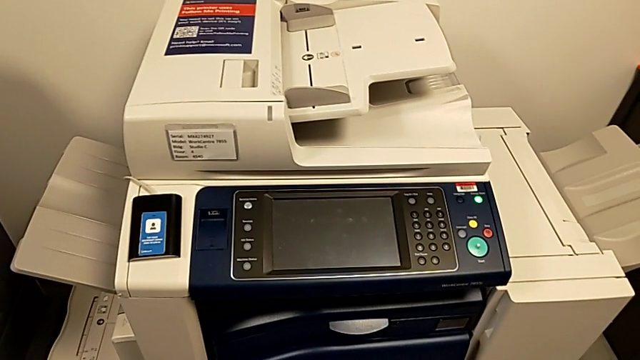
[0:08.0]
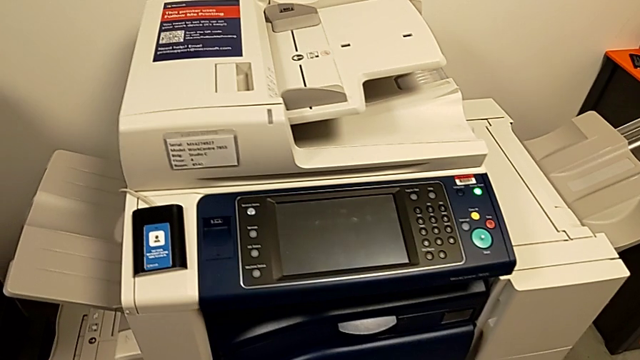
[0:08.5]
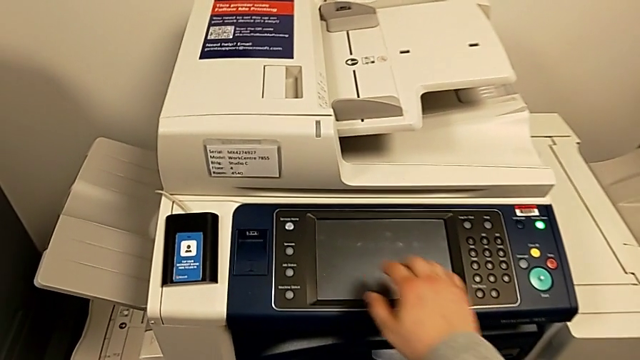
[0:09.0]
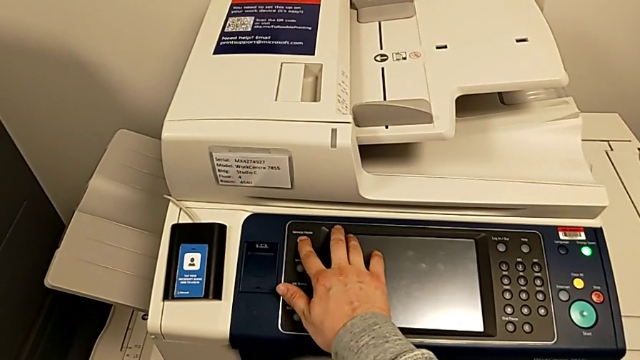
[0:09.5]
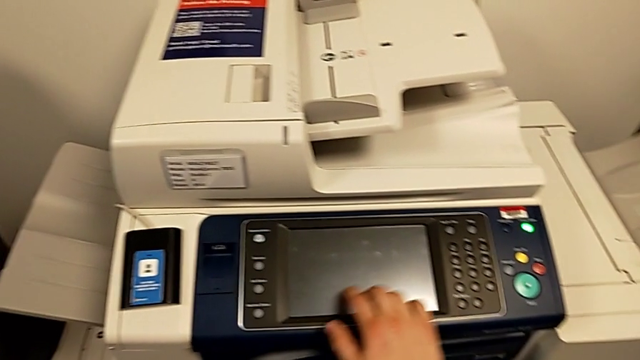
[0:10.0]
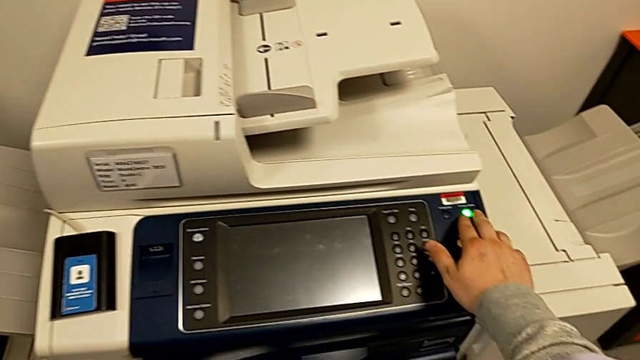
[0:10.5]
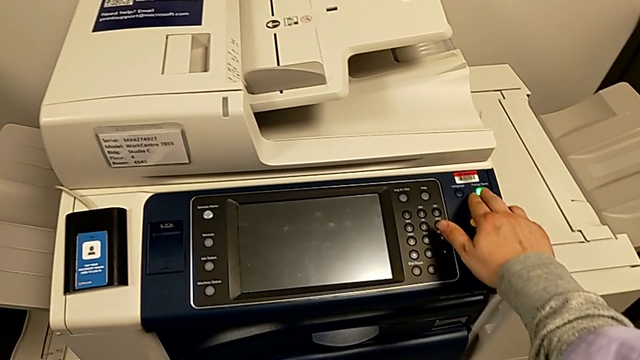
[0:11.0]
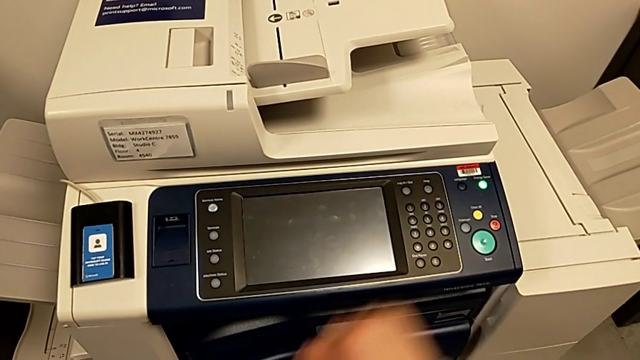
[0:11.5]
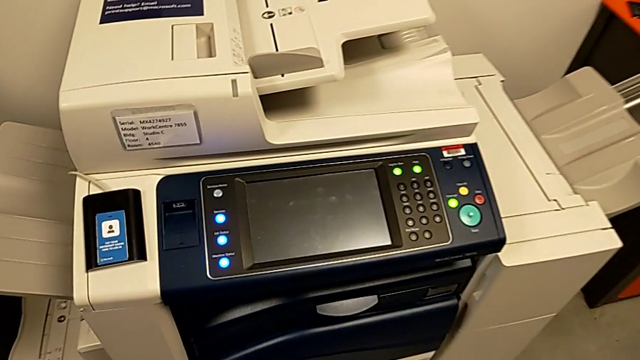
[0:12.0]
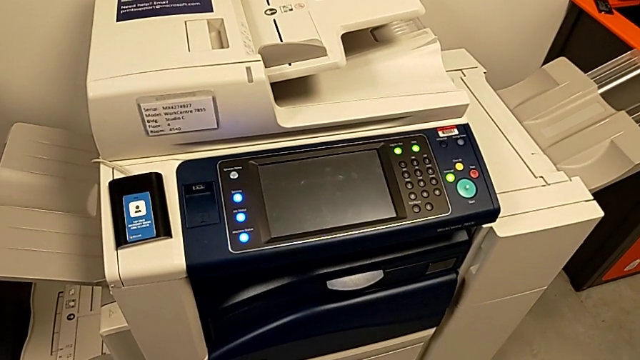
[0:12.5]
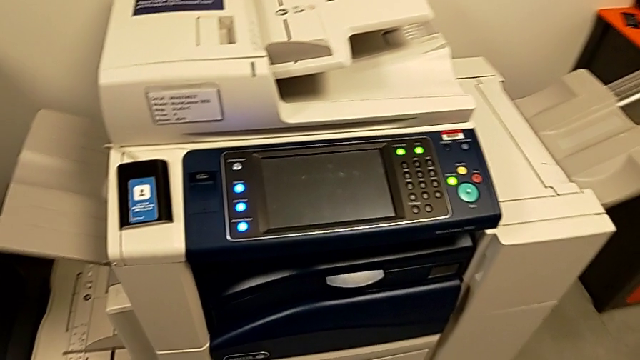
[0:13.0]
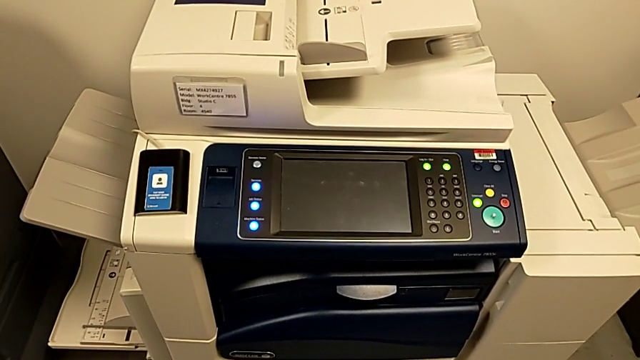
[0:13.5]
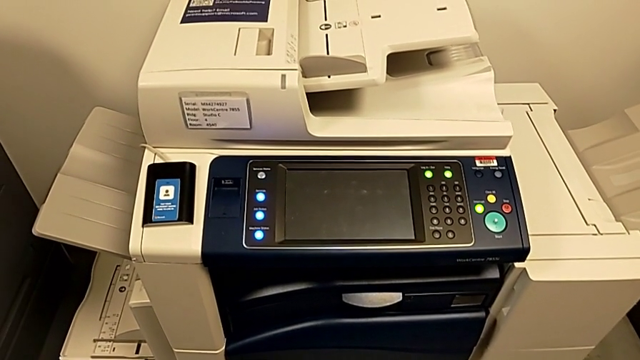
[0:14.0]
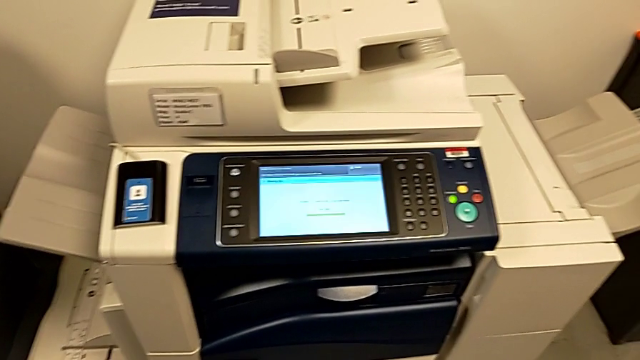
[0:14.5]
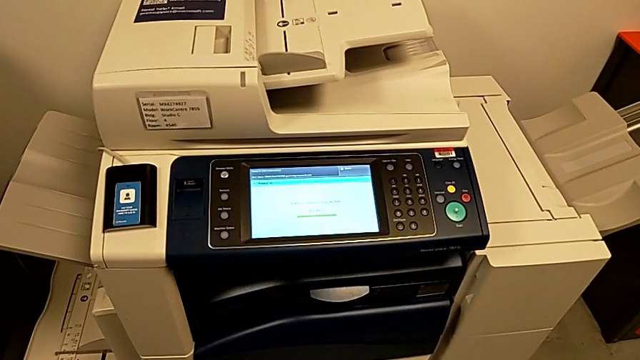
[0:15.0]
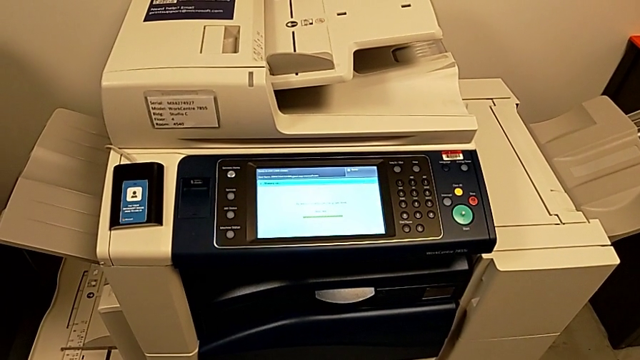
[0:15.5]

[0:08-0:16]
The camera wearer turns on the printer. They wrongly press the button and press the green button.

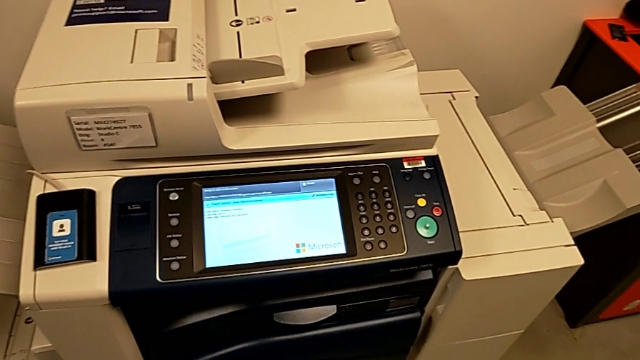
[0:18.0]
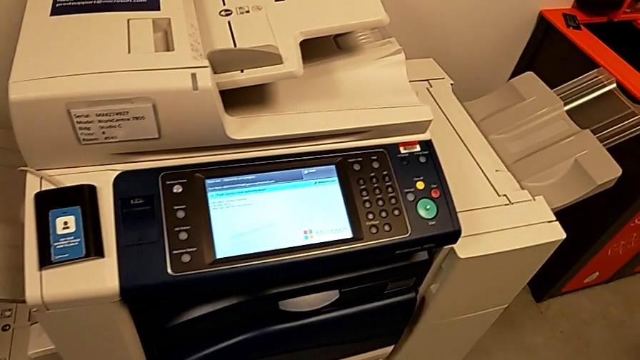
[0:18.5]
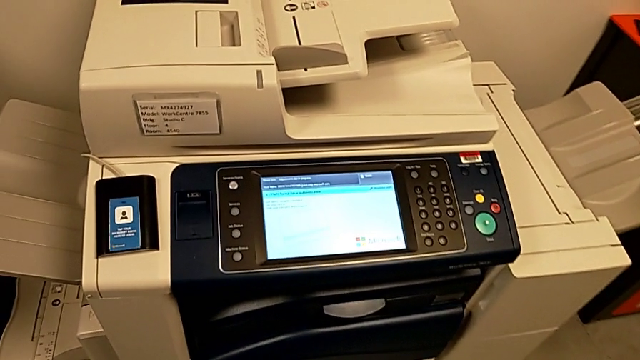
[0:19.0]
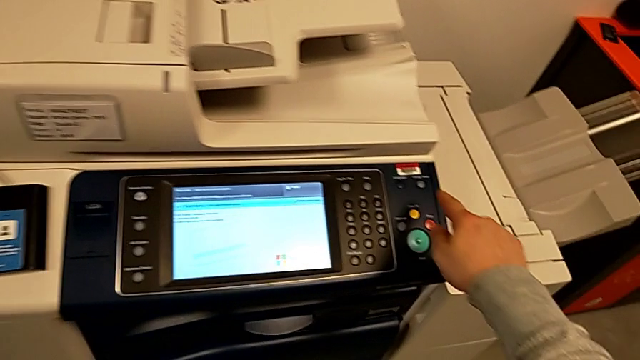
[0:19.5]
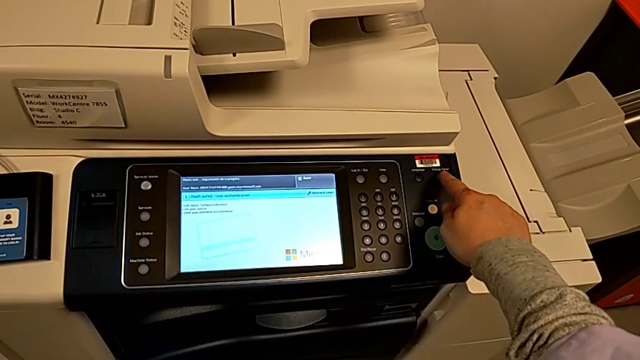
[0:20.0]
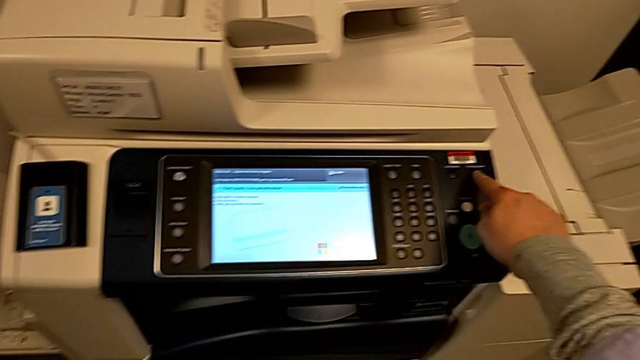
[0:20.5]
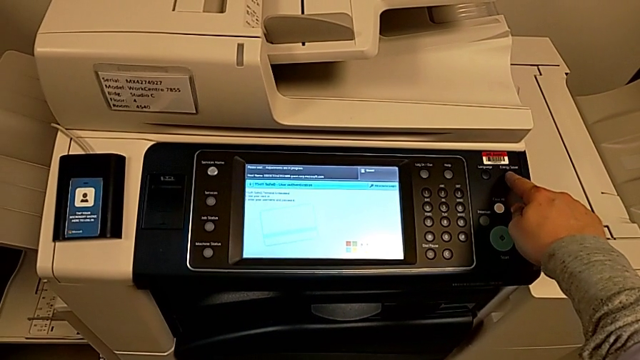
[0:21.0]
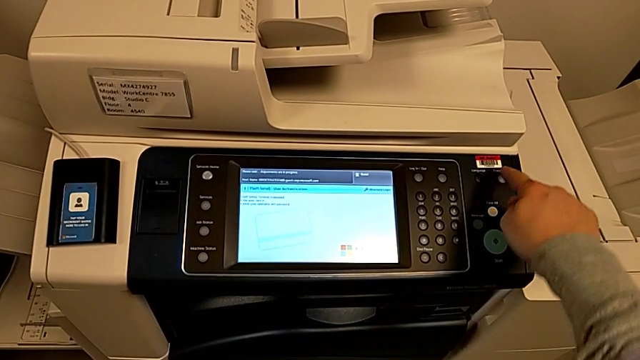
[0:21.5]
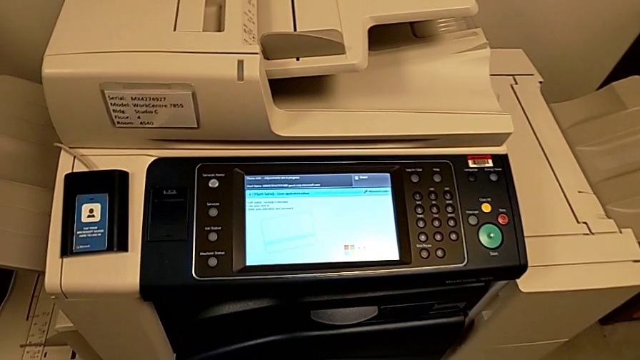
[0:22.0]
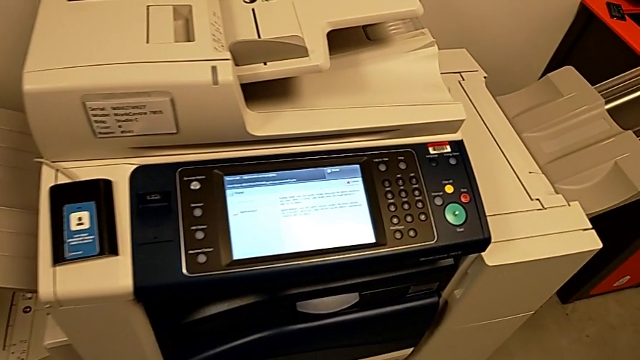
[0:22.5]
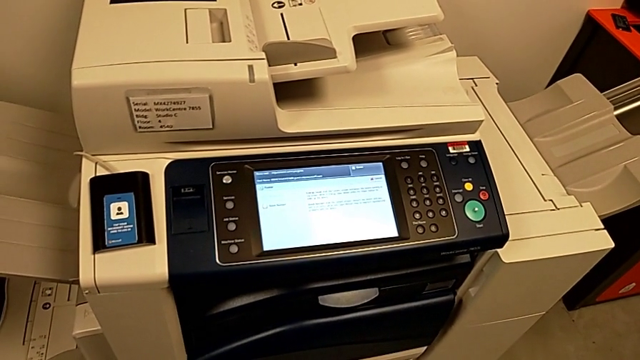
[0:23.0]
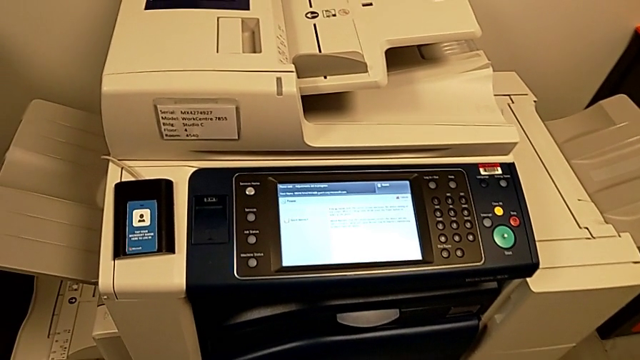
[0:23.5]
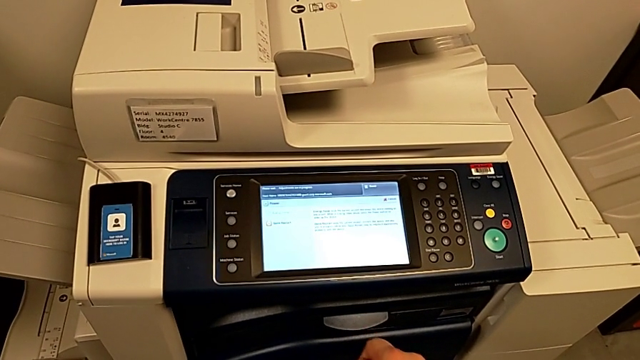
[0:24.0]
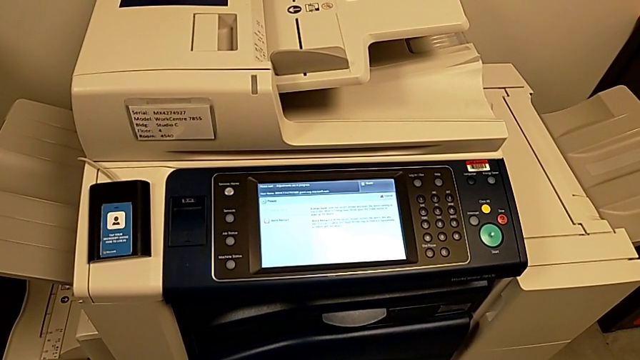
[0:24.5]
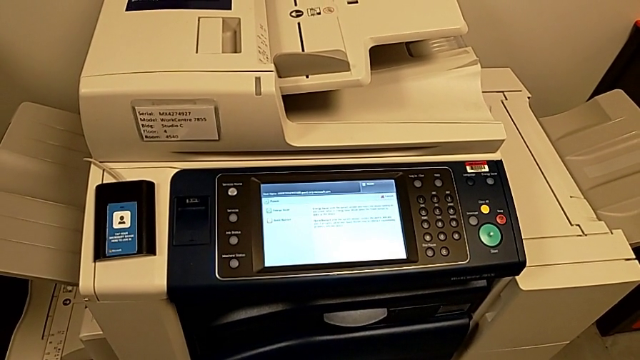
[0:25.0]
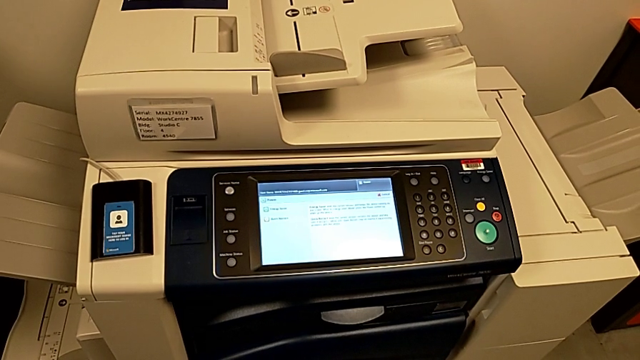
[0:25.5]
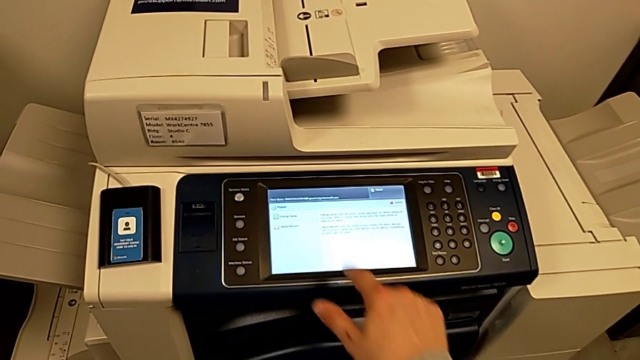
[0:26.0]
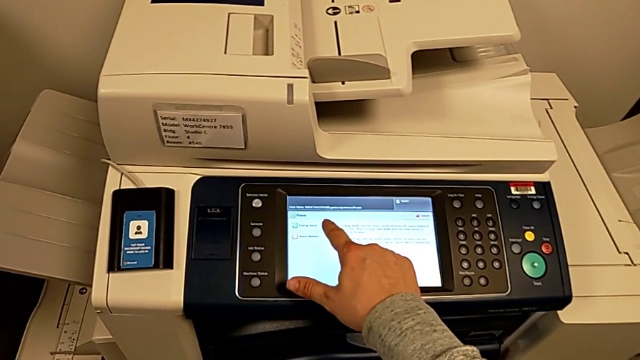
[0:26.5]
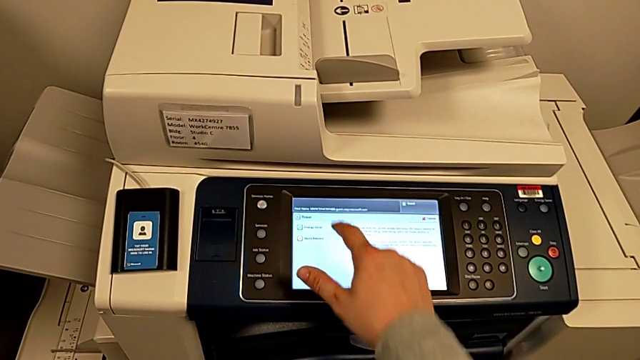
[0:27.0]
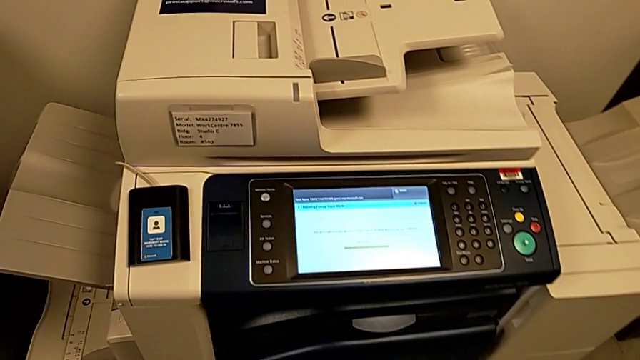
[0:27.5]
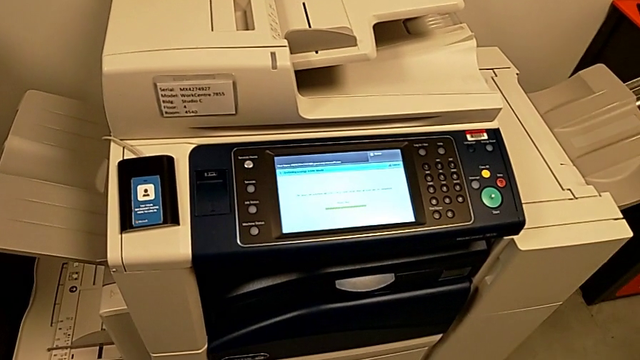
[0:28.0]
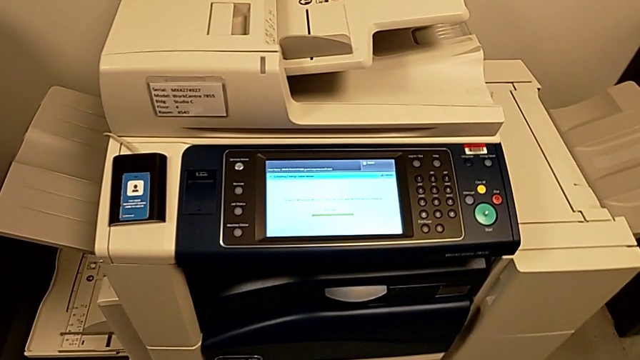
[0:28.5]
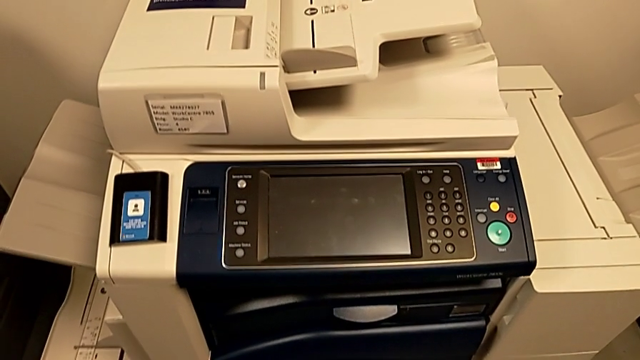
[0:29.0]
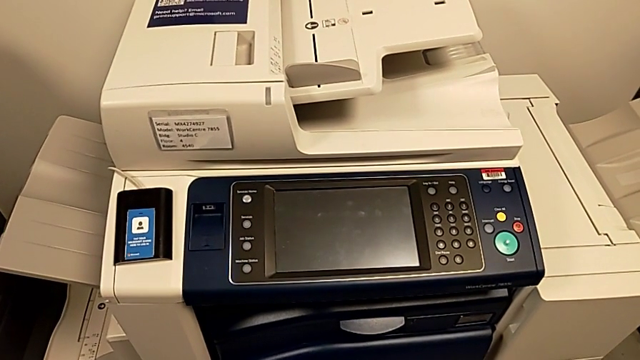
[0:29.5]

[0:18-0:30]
The camera wearer turns off the printer. They approach the button, press it and press the touch screen.

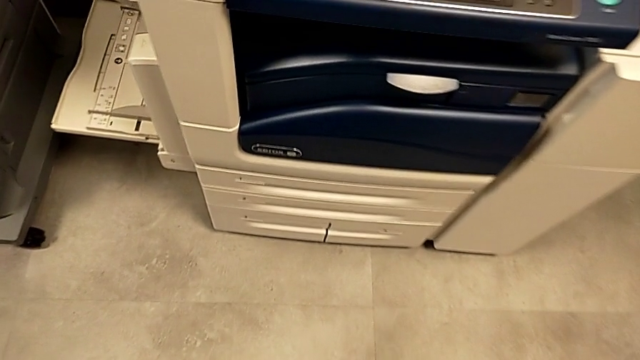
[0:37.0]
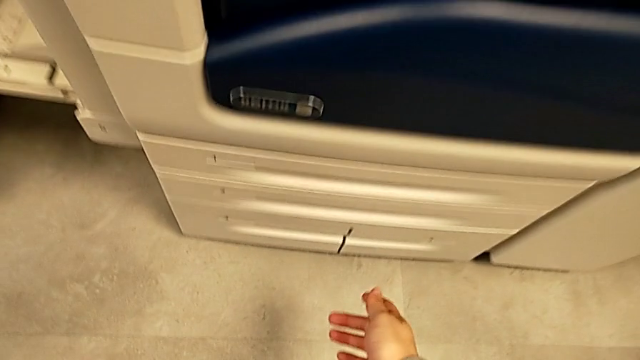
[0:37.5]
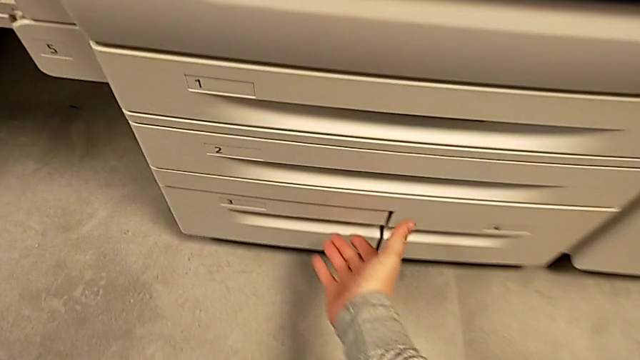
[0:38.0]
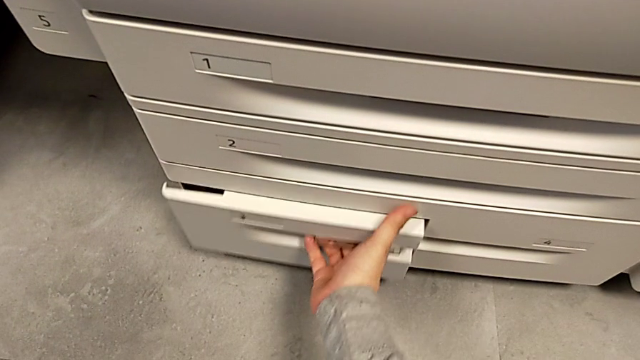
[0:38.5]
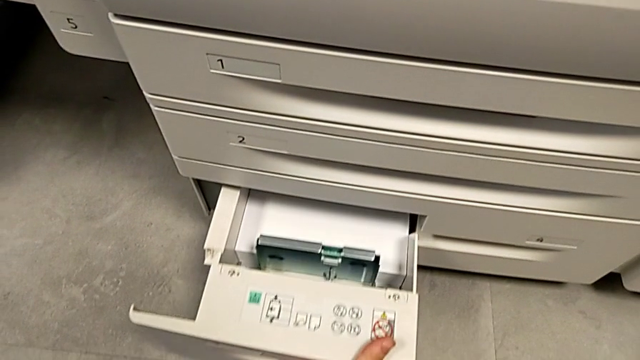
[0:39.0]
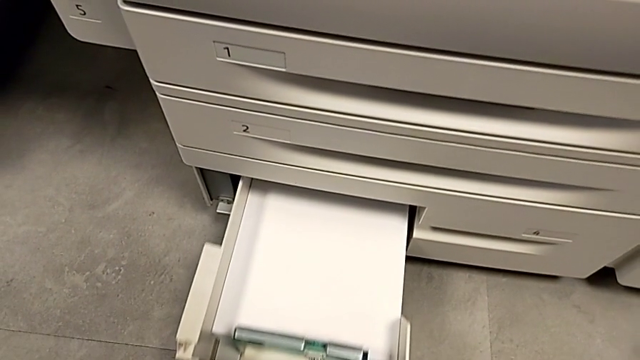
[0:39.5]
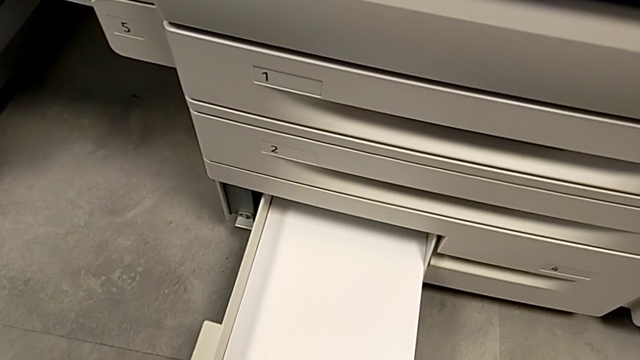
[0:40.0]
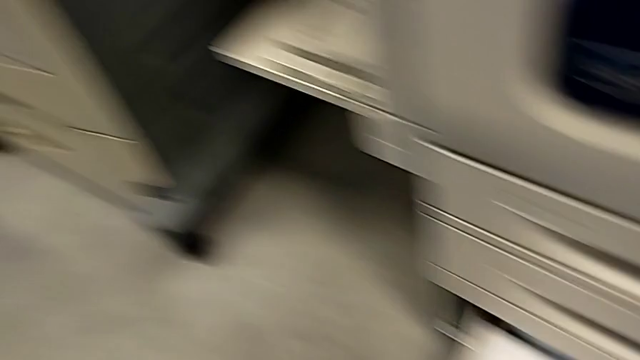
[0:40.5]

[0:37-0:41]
The camera wearer is loading a stack of papers onto the paper tray. They approach the paper tray and open it.
